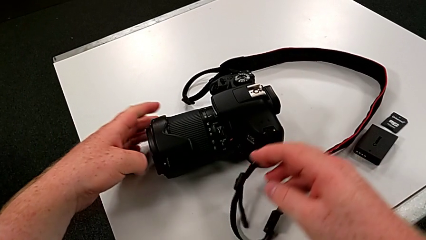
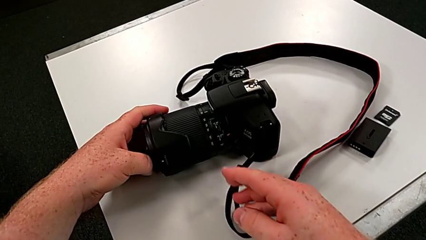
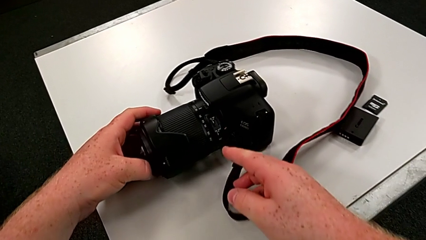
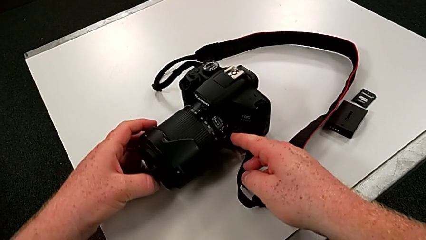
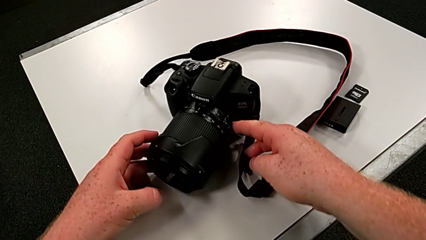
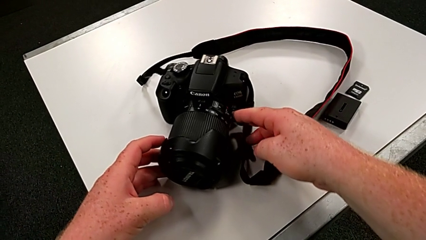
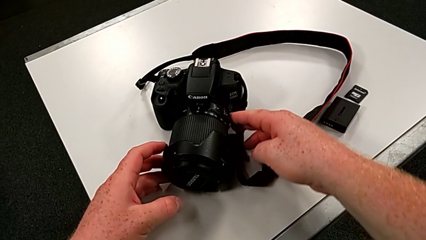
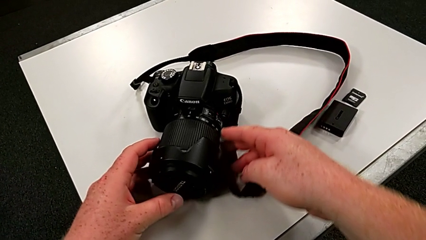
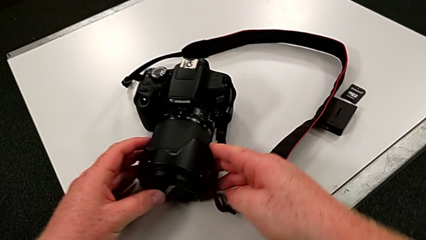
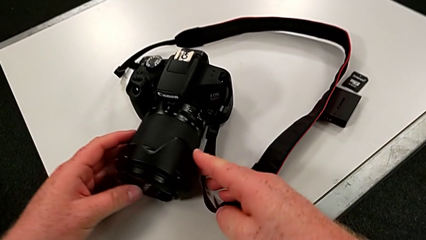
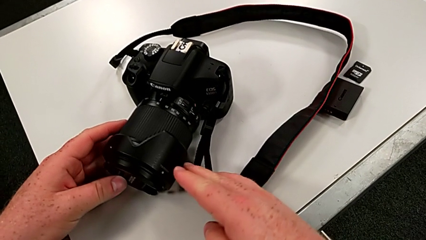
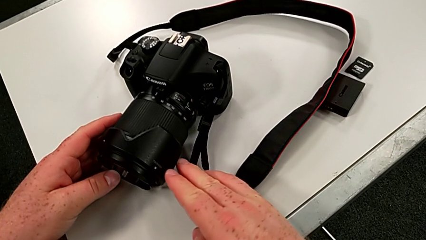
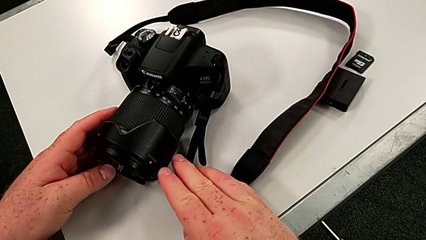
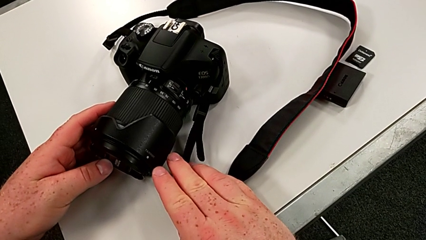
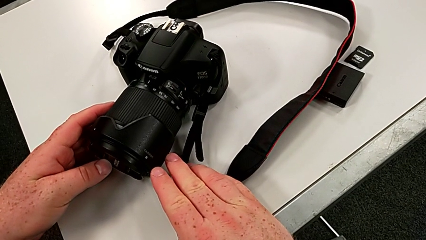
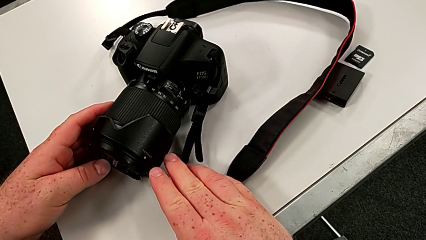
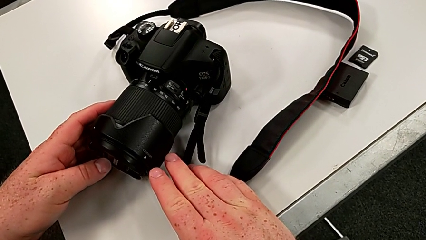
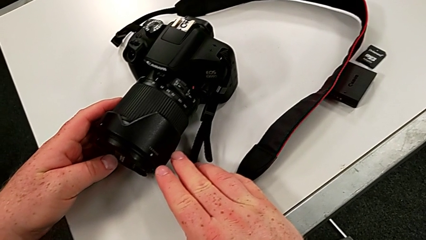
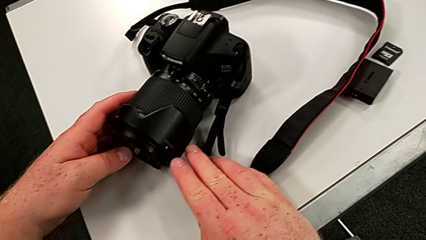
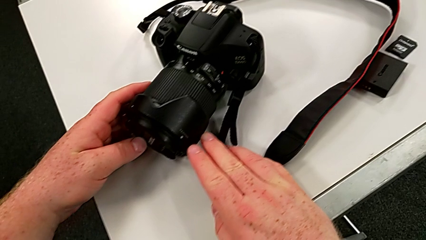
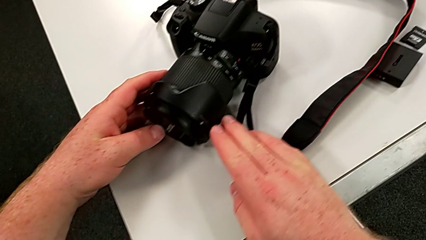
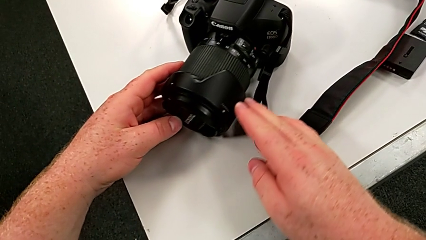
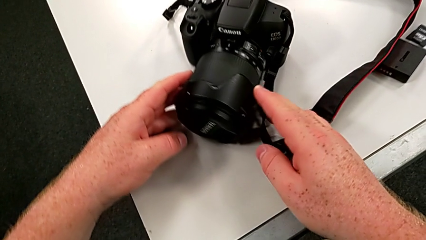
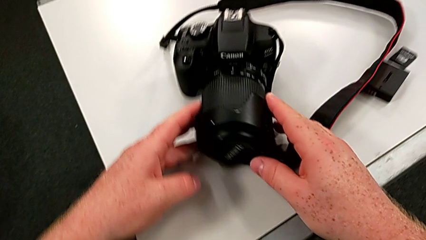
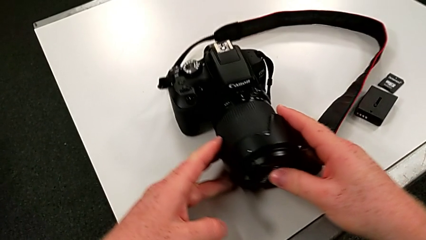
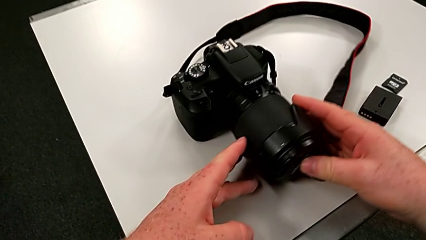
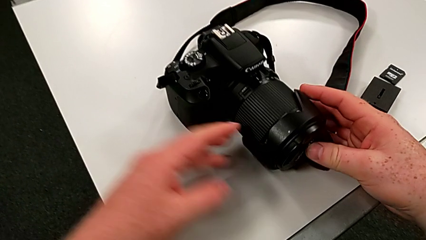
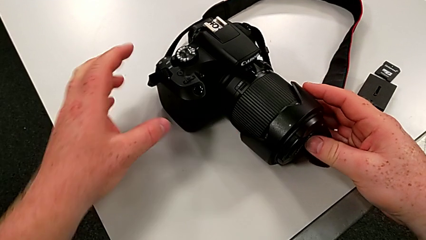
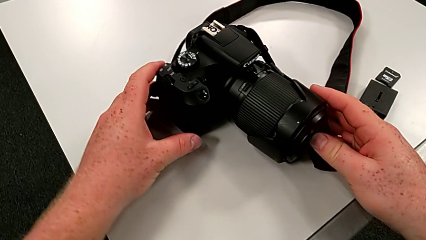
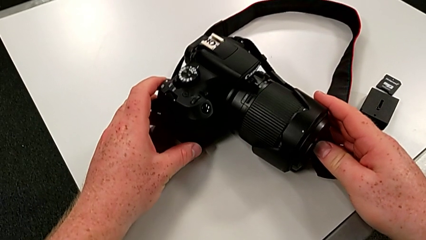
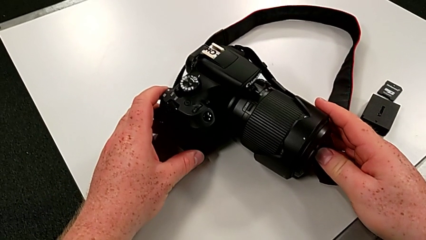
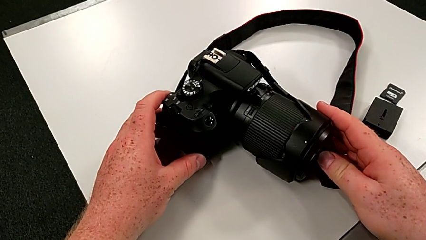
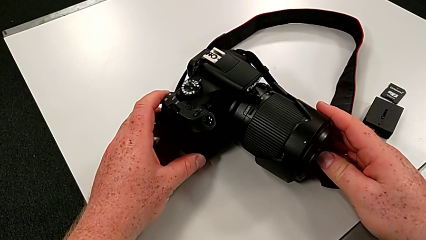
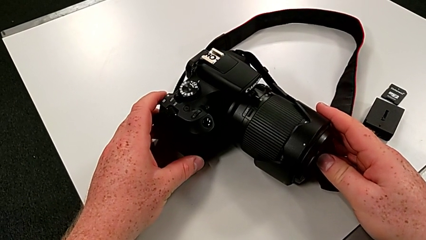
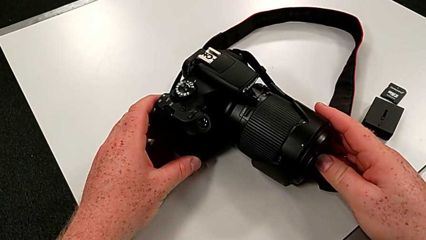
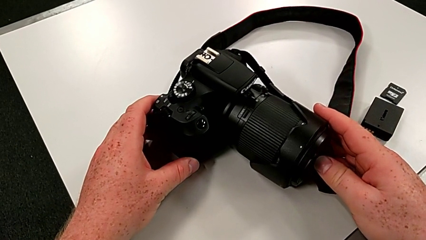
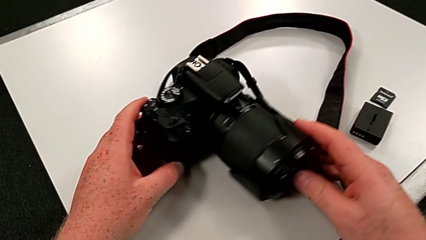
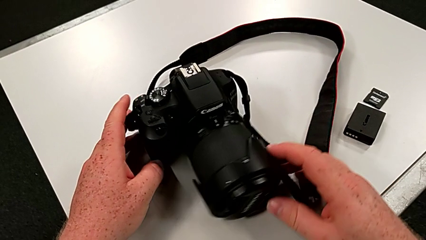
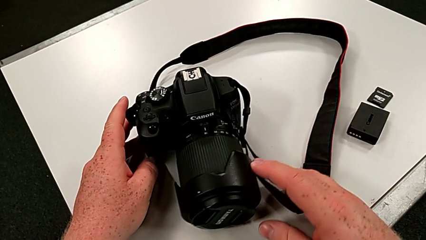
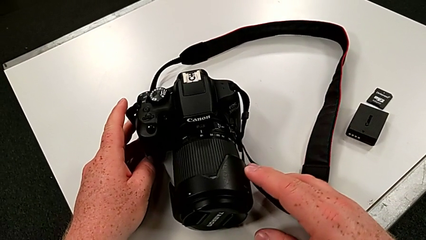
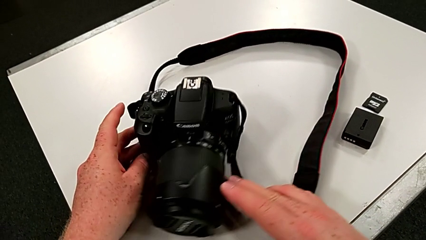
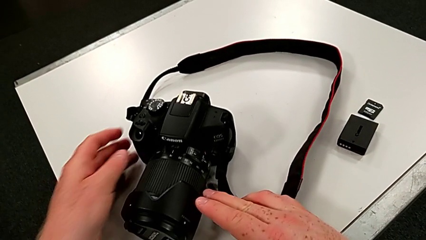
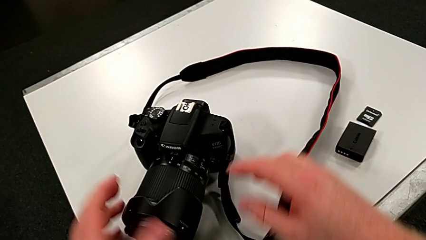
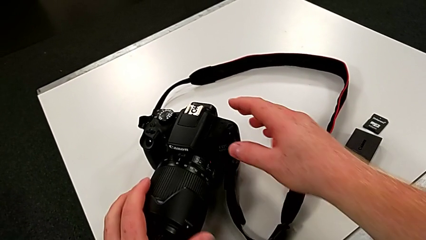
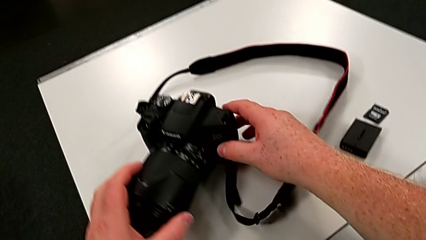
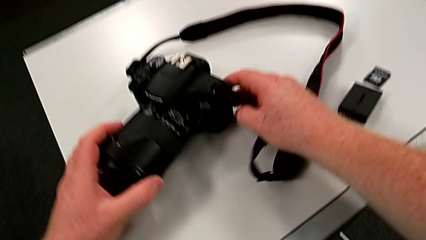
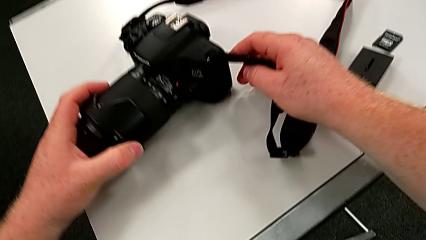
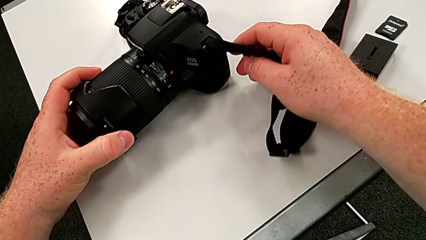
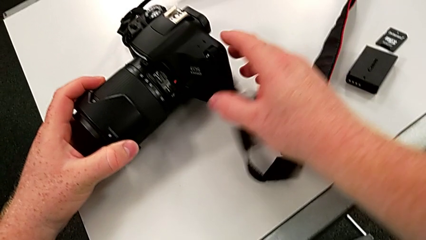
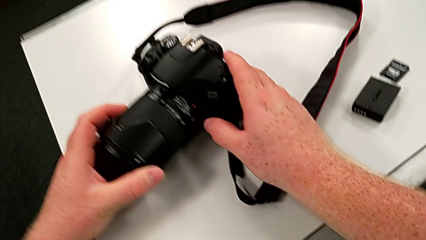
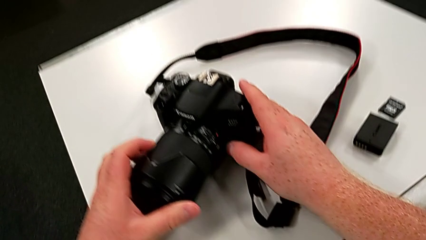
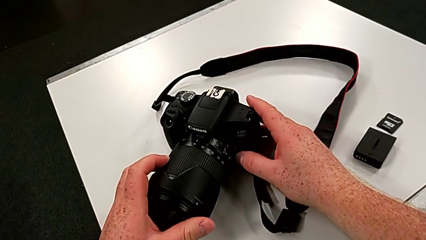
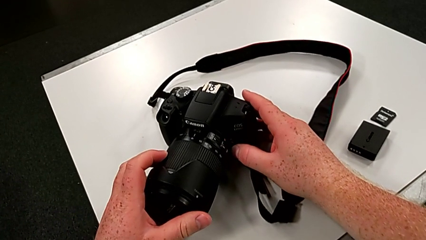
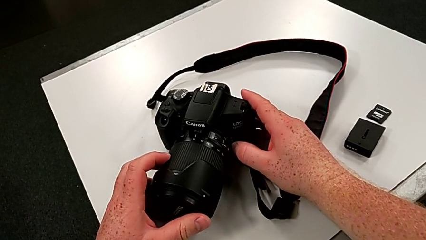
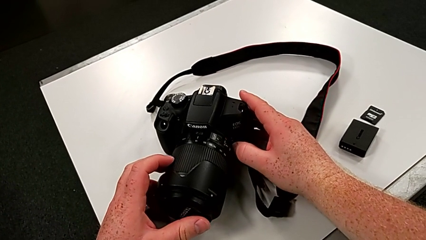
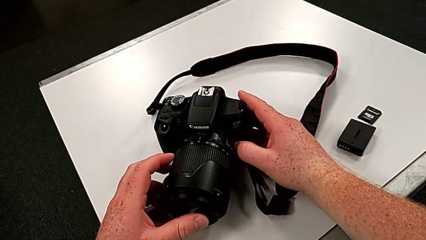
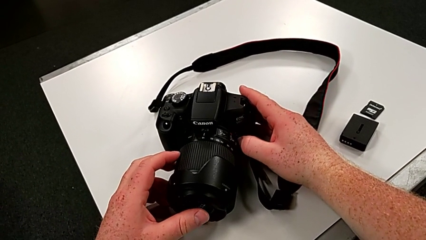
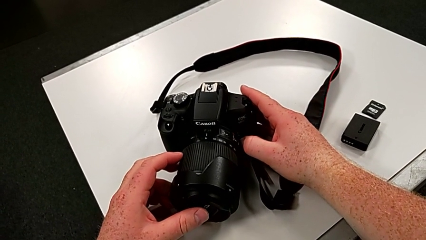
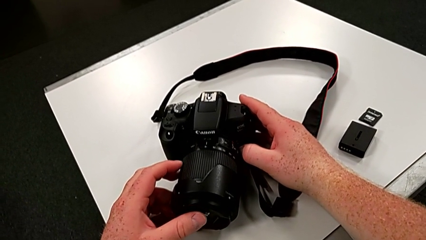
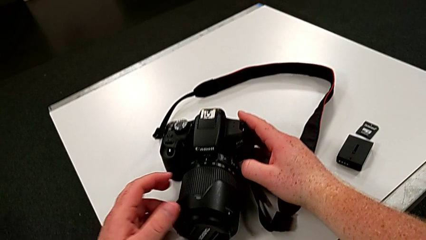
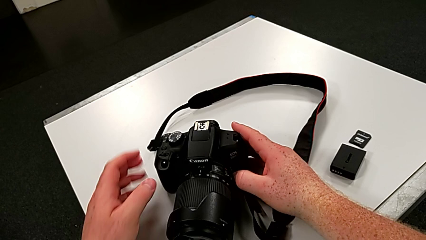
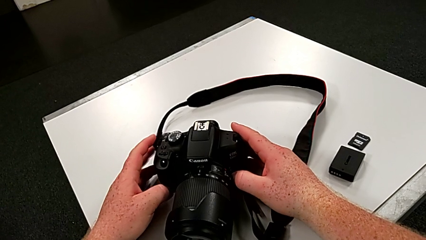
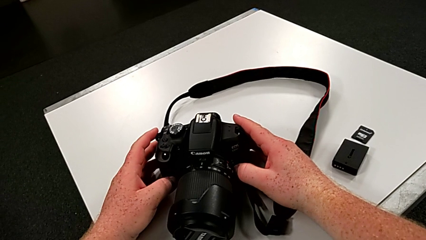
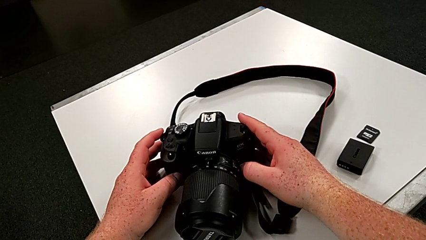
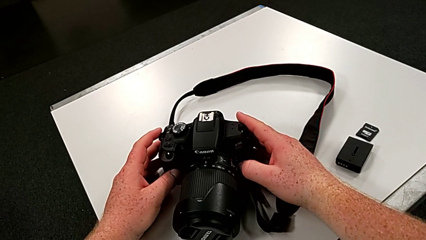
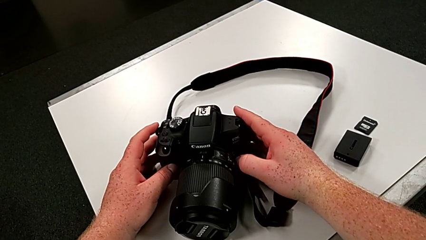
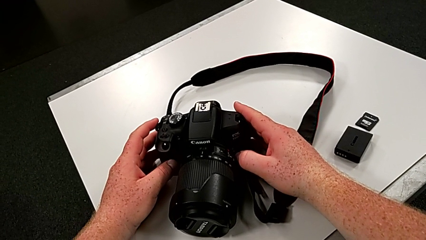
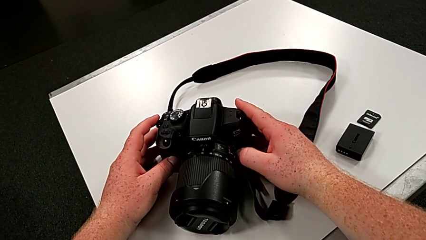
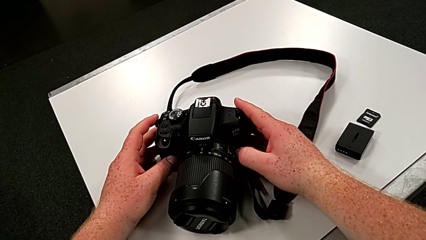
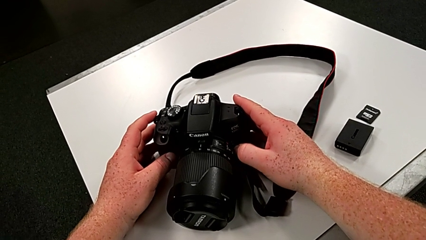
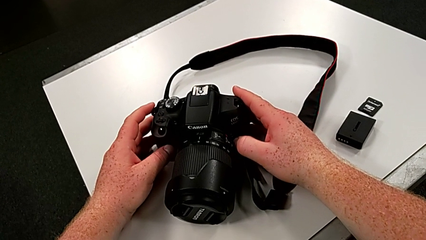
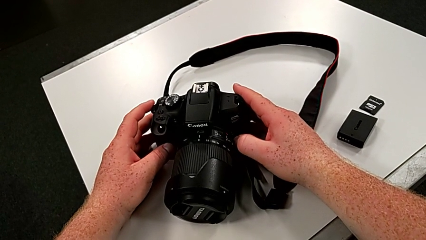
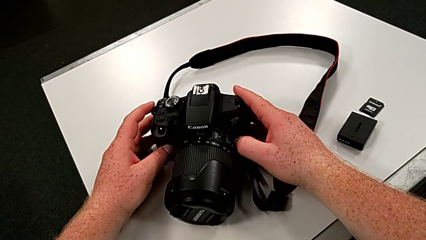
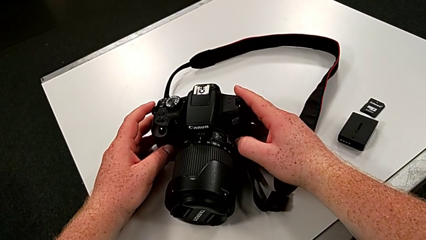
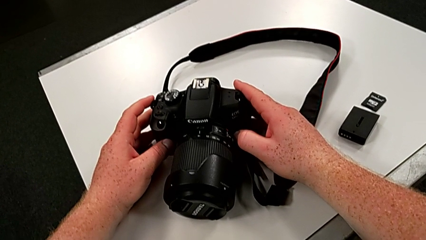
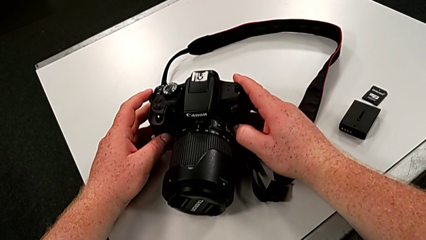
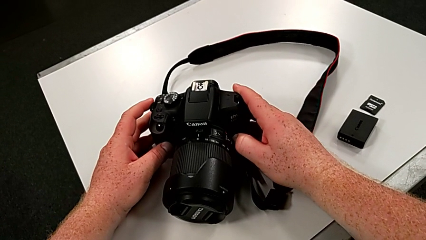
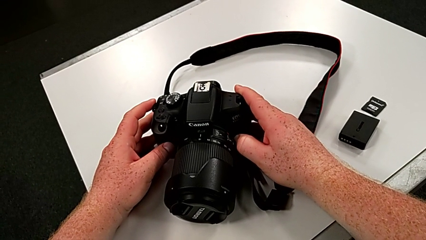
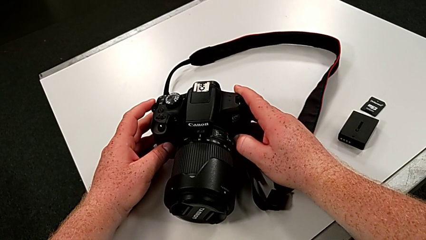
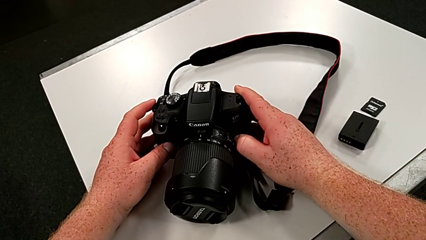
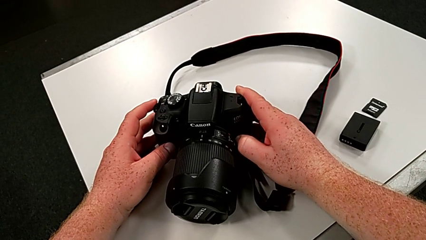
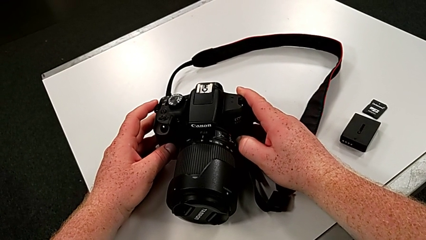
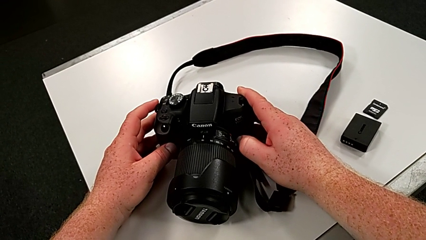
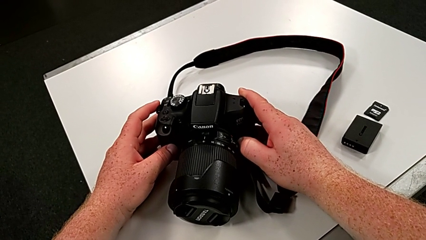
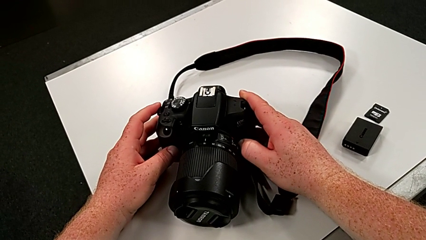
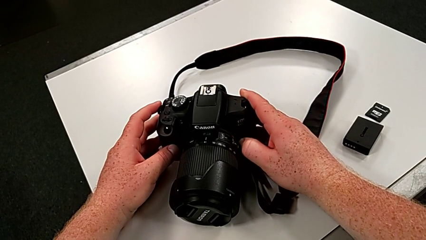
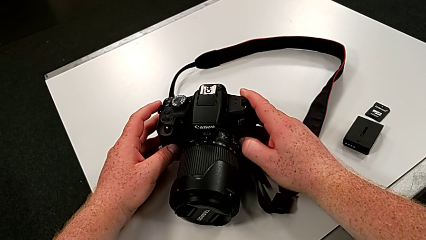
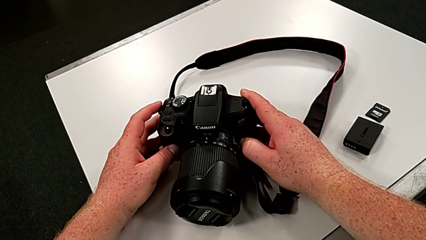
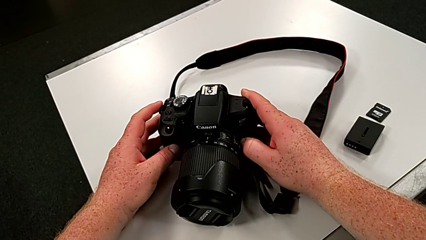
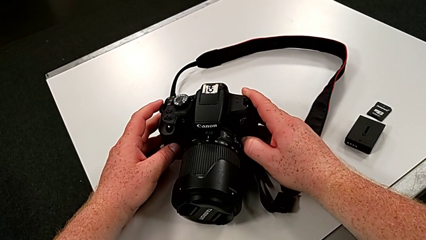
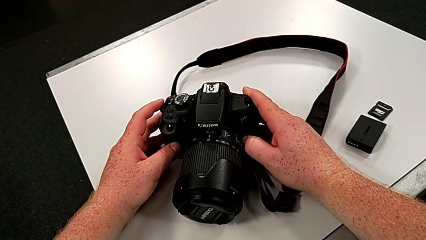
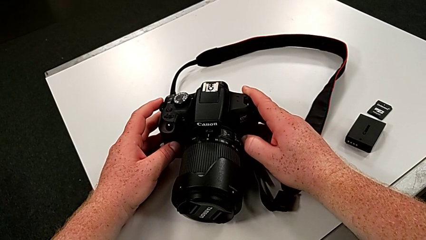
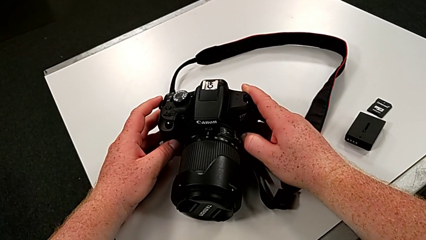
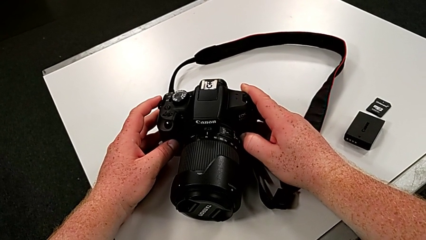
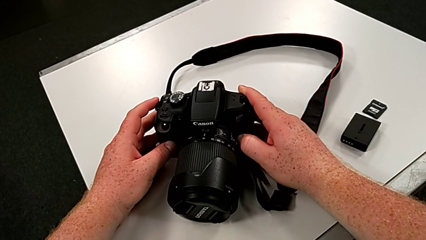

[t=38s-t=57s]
The camera wearer is touching the cover of the DSLR. They wrongly rotate the DSLR, inspect it, rotate it and begin to press the release button with the right hand.
